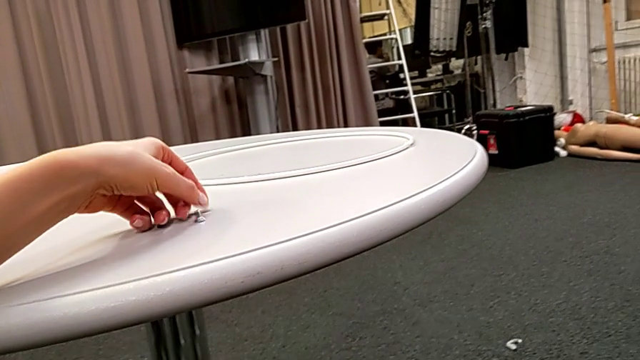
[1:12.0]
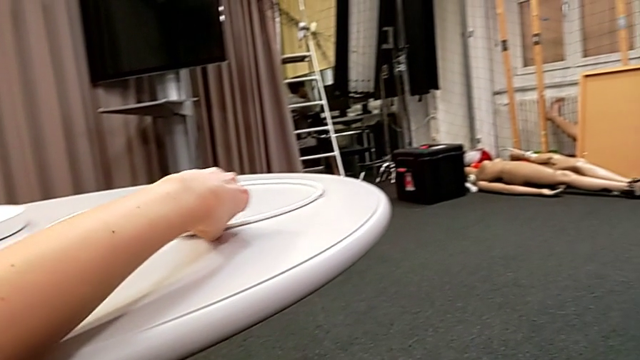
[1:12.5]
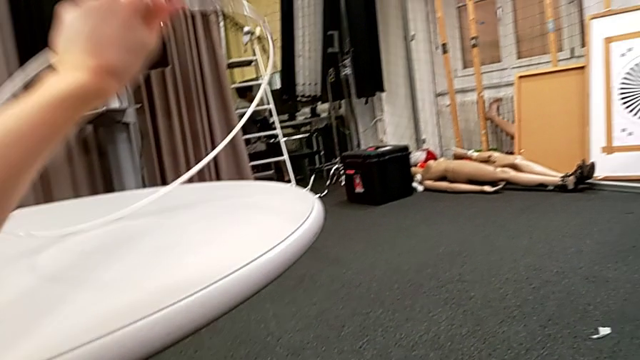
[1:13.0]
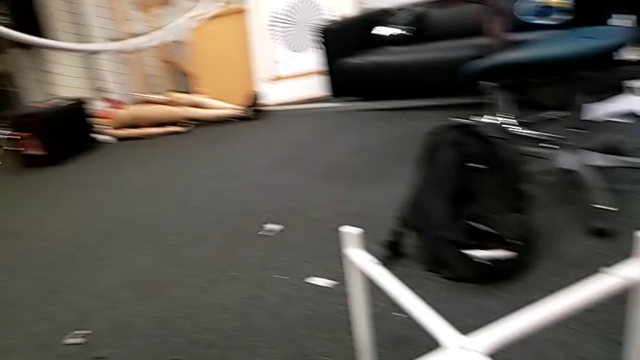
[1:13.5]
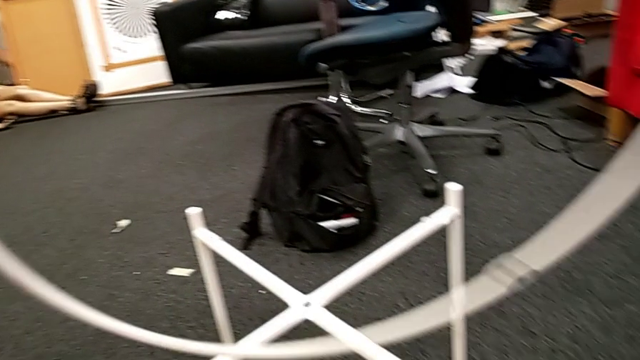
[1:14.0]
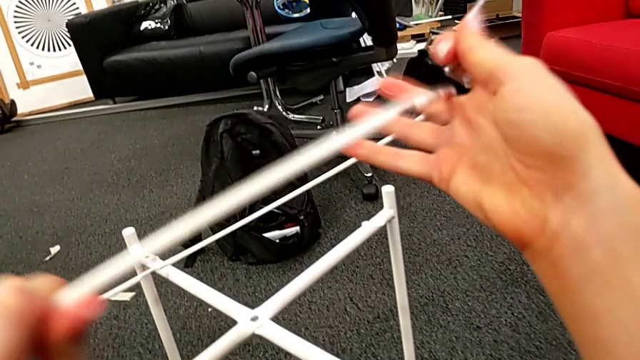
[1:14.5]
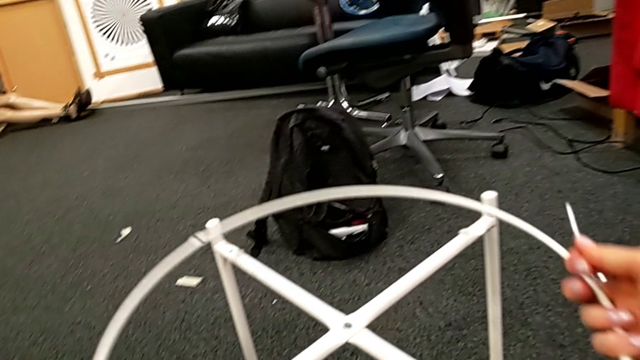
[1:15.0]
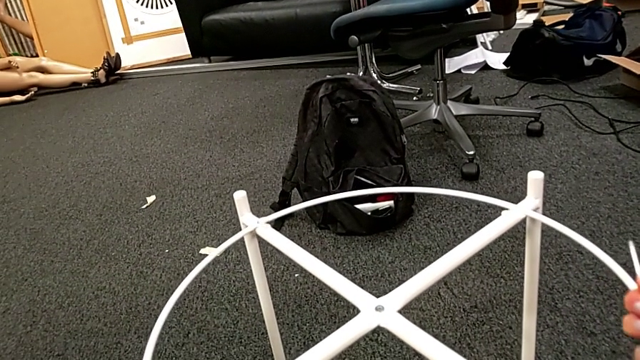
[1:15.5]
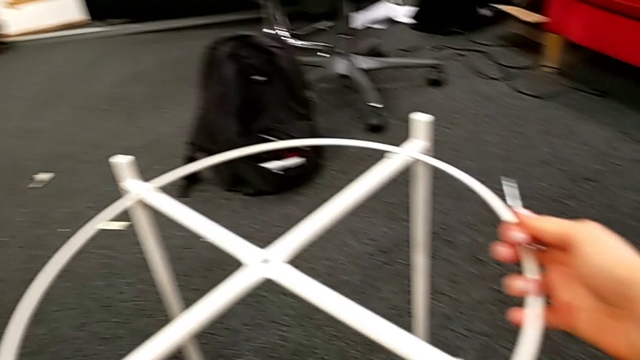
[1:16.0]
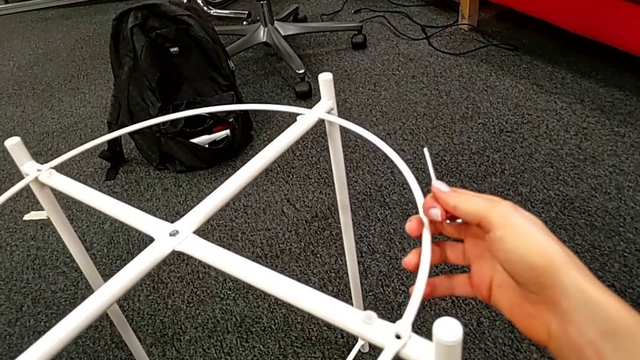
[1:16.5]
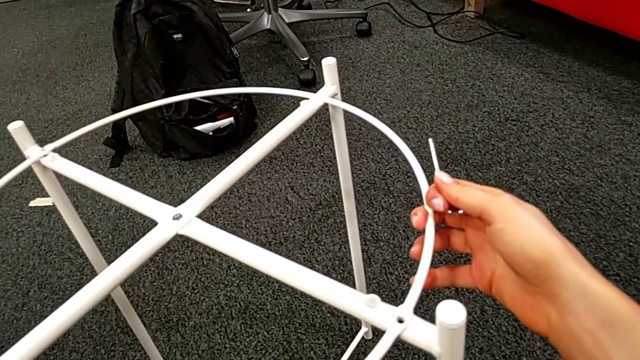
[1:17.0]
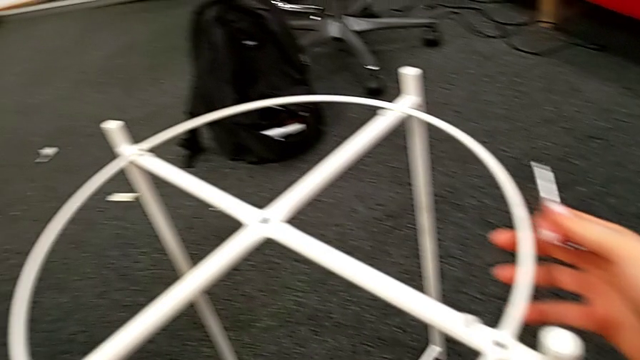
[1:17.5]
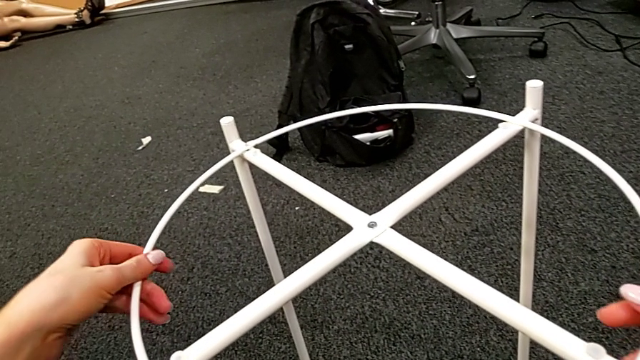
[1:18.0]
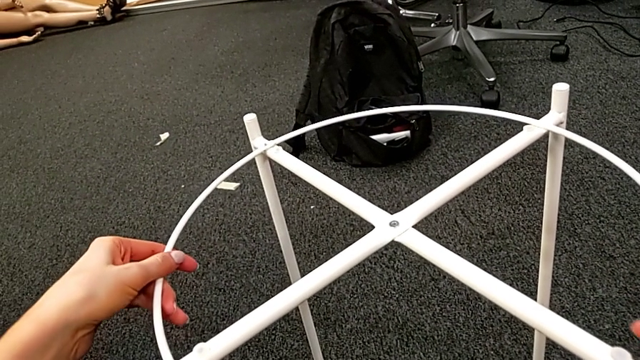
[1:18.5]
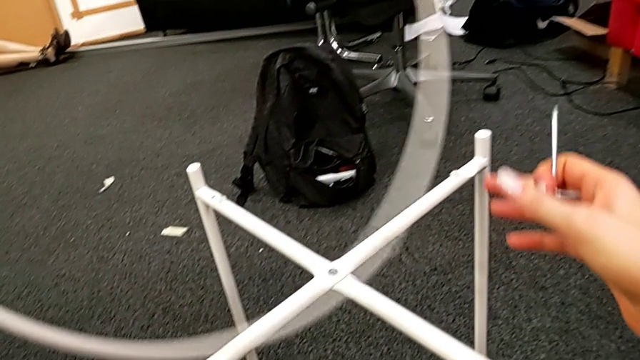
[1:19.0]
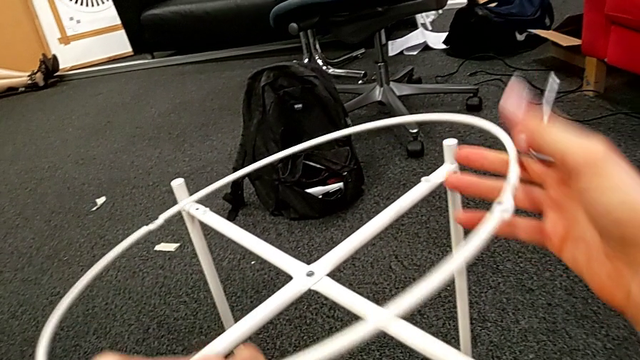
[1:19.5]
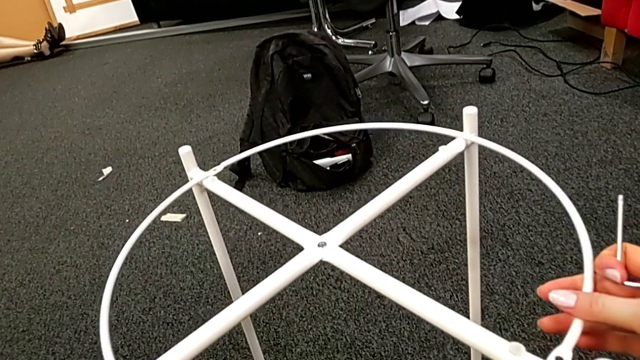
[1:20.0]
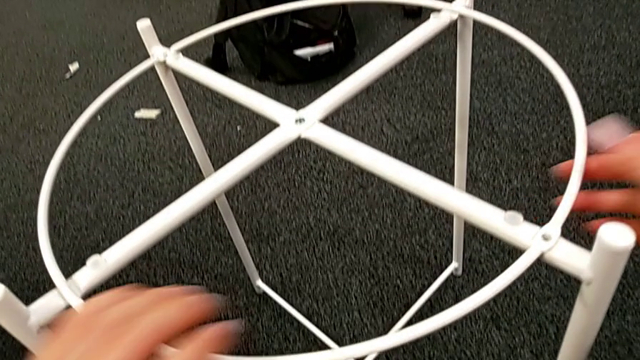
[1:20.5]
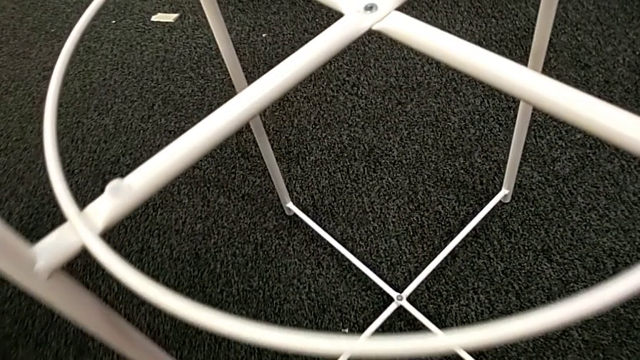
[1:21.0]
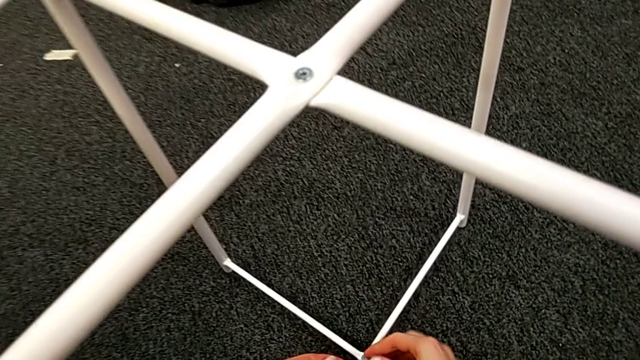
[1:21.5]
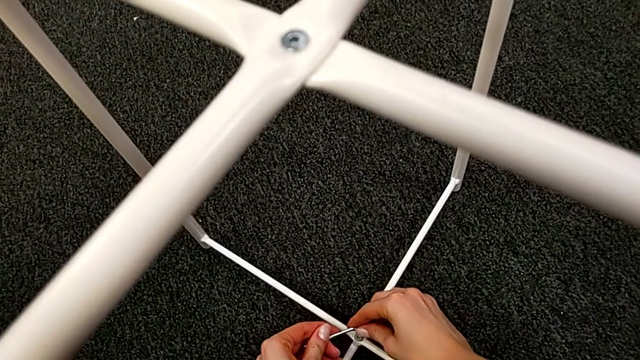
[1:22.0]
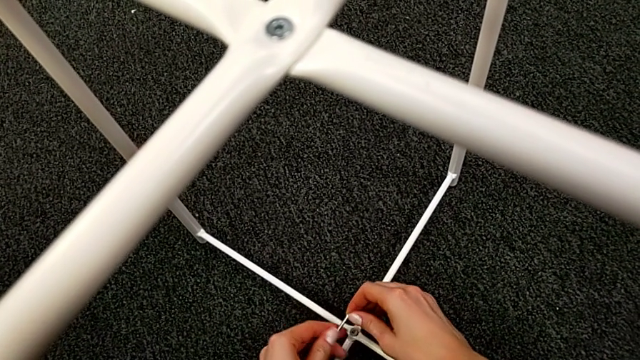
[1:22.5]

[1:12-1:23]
The camera wearer is assembling the bottom screw. They grab the circle, wrongly place, align, rotate and place it, and align the Allen wrench.

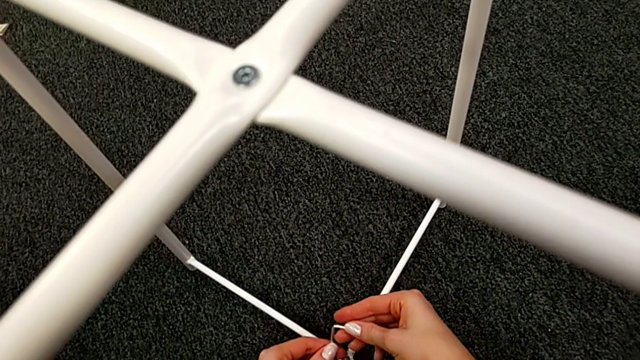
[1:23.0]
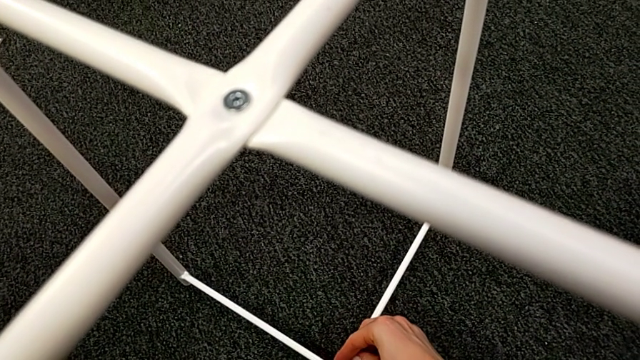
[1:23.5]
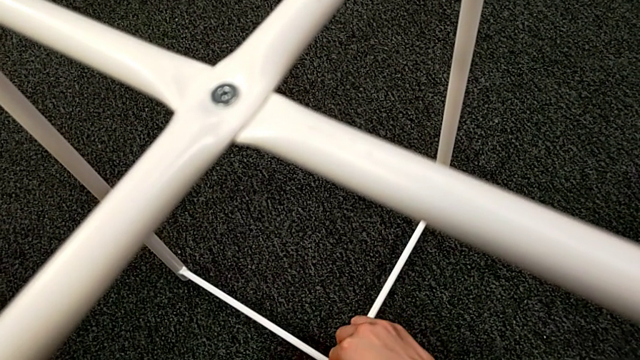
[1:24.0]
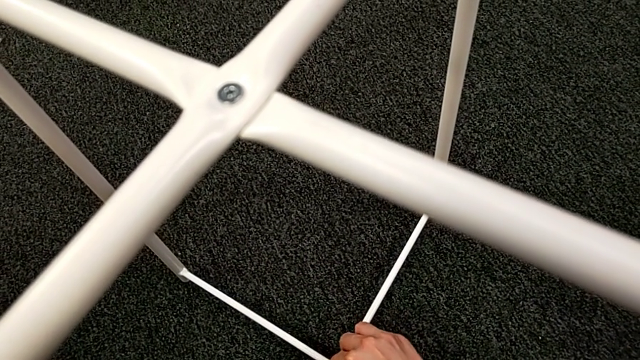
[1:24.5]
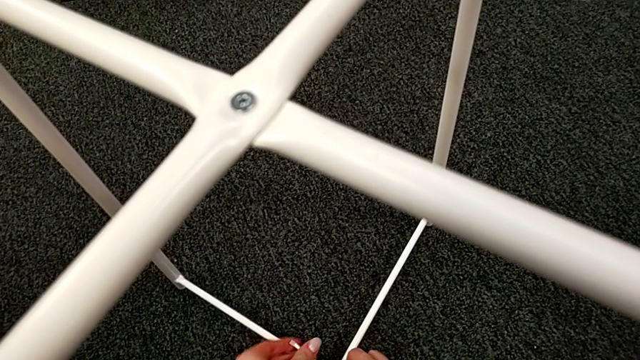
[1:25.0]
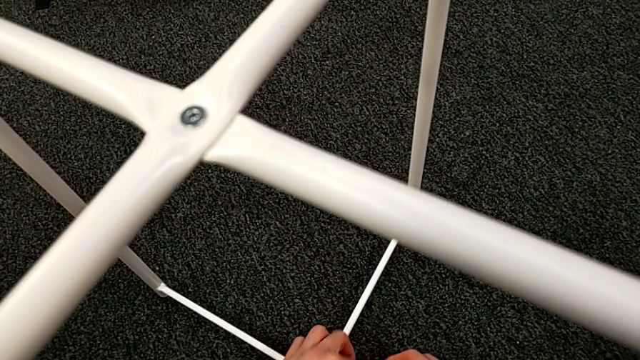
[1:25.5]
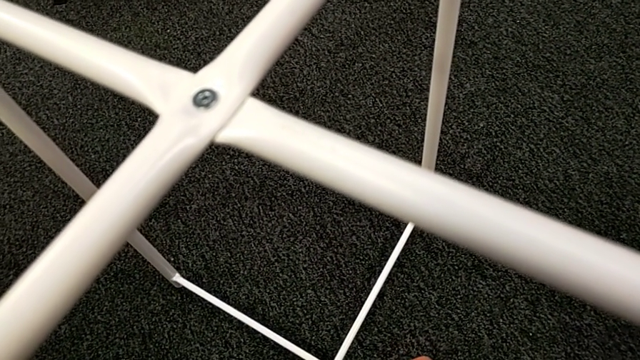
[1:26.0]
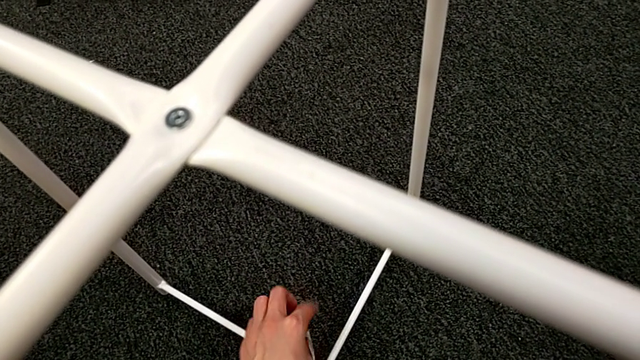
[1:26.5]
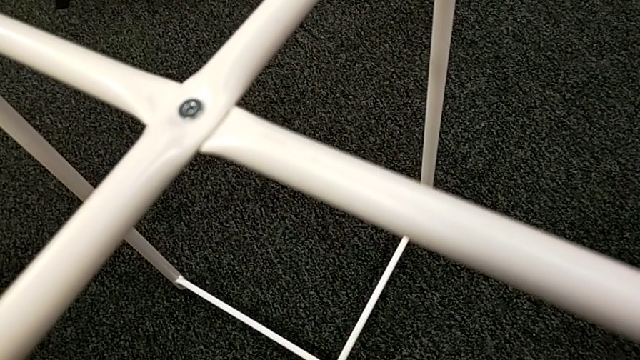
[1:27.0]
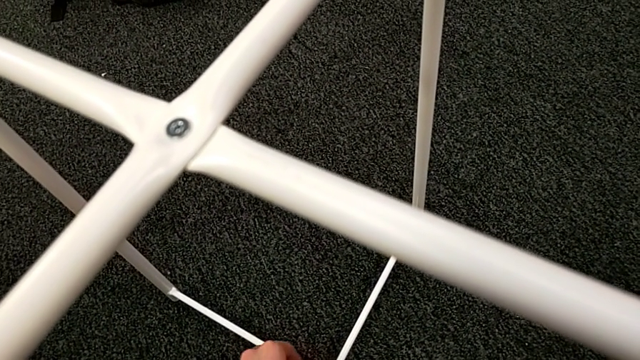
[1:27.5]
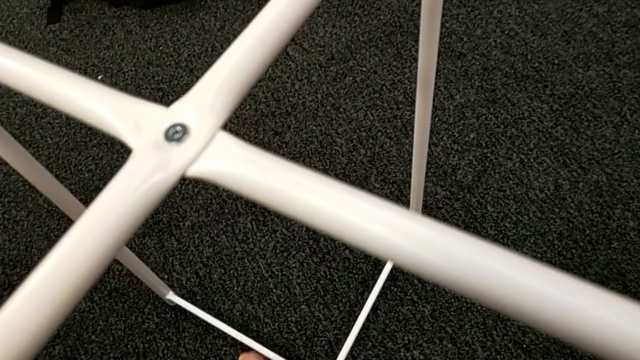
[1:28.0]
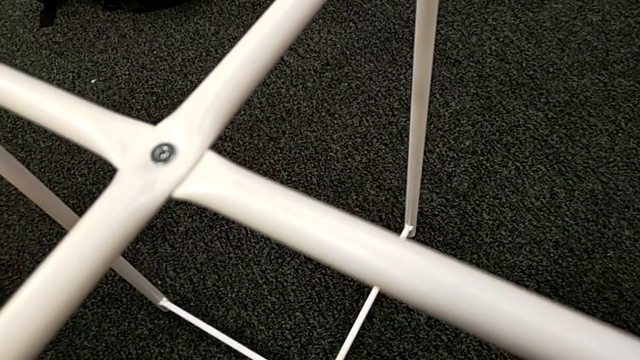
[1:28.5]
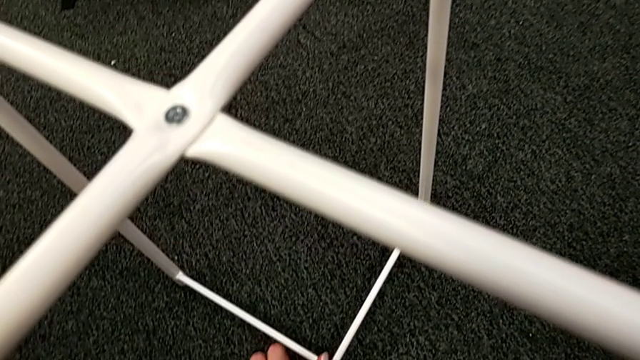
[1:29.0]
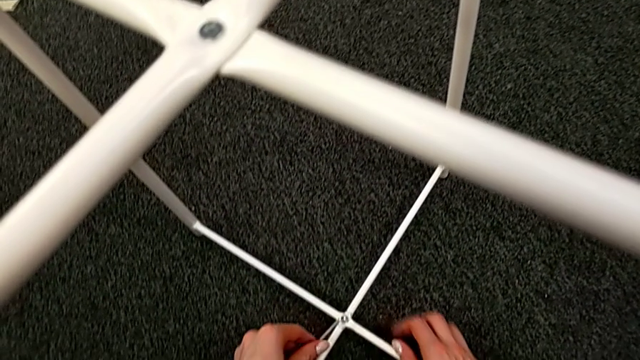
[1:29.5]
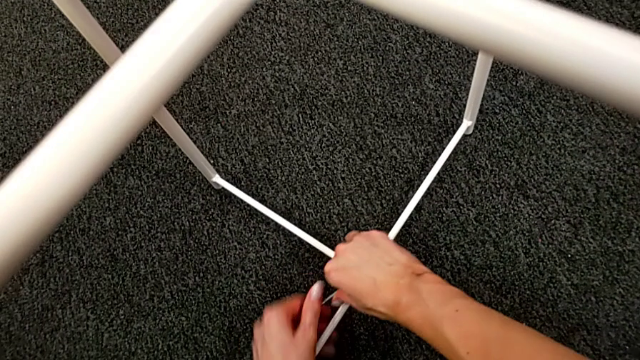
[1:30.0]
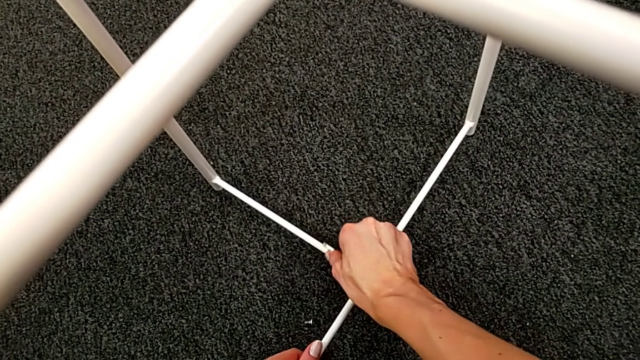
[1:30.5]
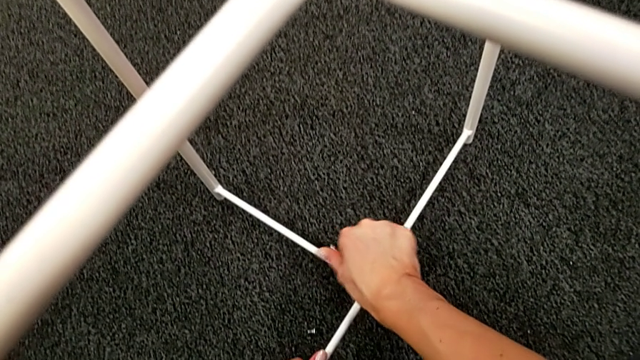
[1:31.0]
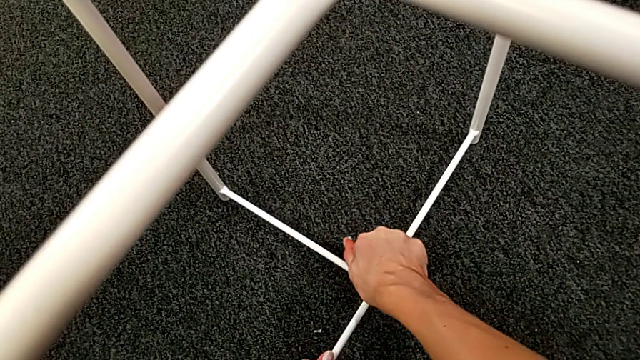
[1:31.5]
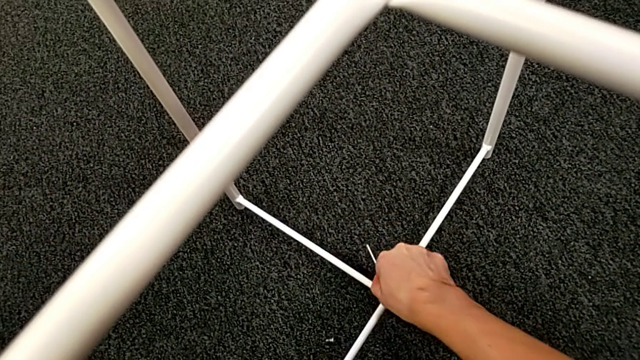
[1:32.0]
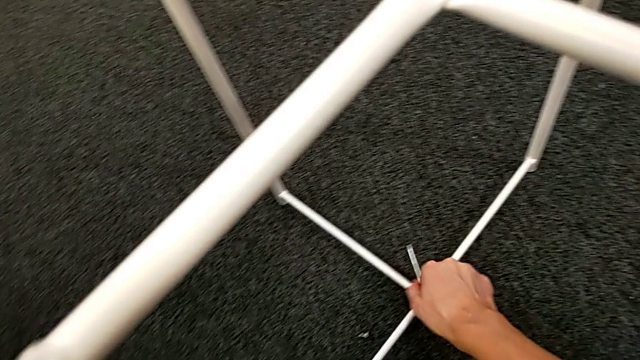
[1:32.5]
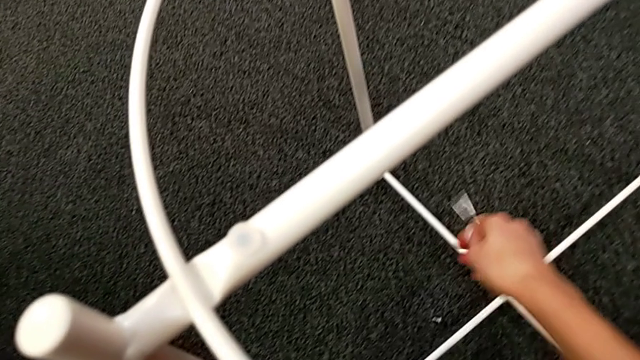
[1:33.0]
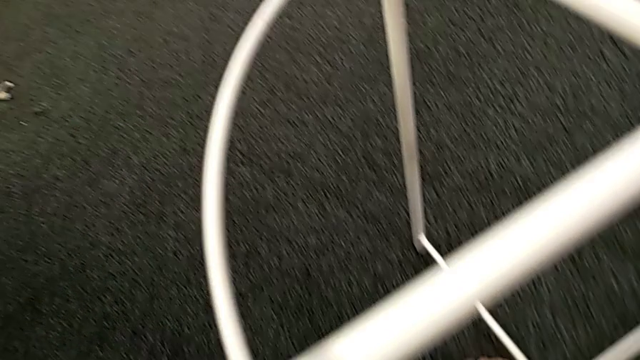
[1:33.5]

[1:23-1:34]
The camera wearer is assembling the bottom screw. They insert the Allen wrench, screw the hex socket head, withdraw the Allen wrench and place it.
